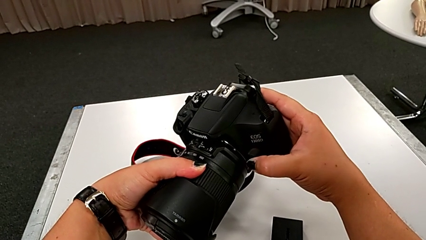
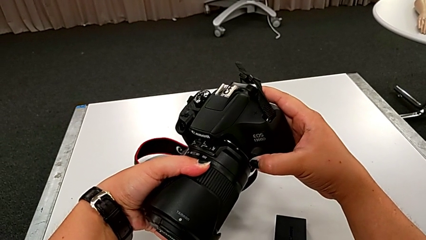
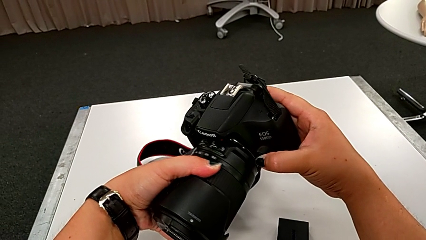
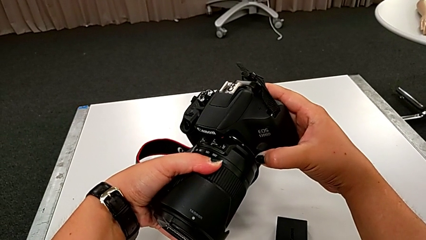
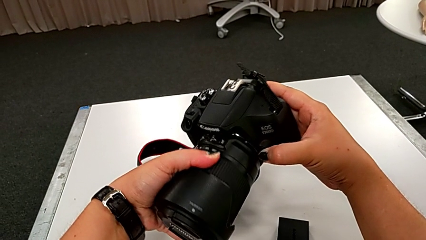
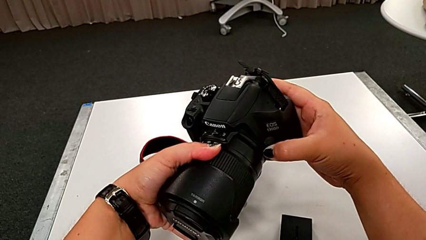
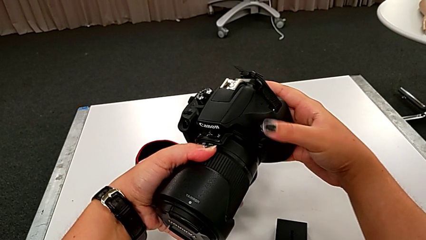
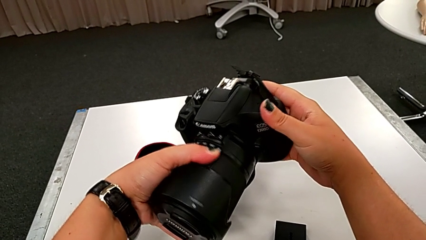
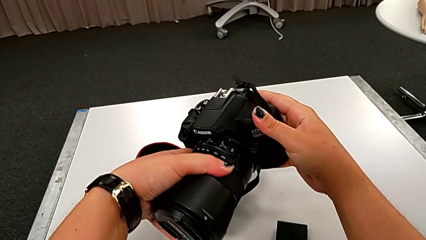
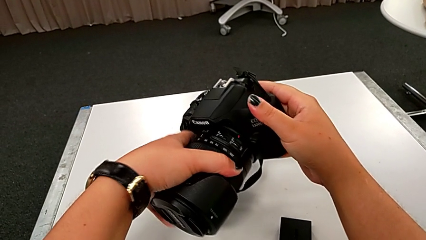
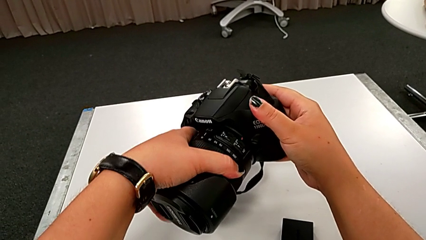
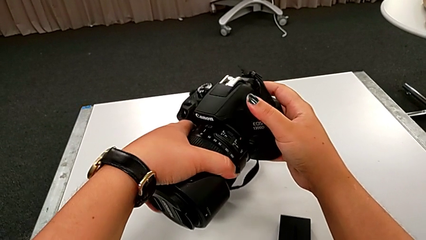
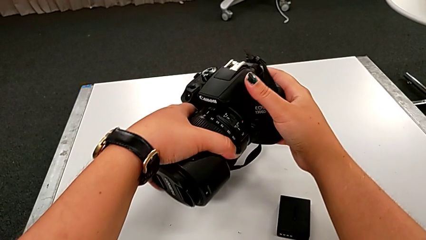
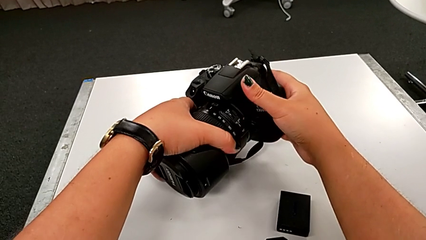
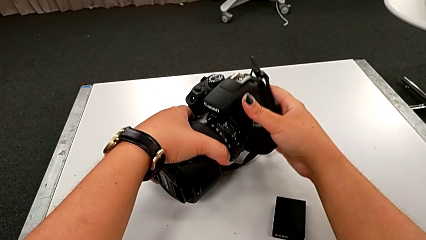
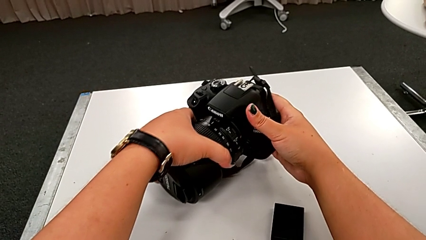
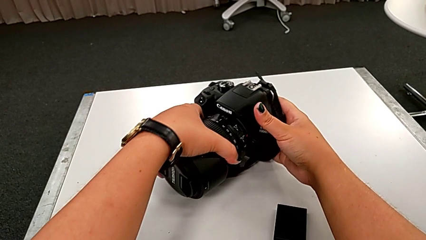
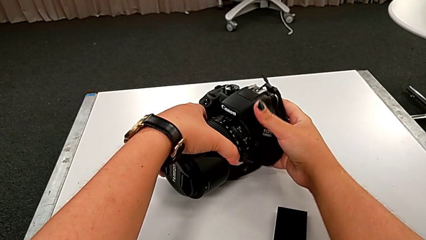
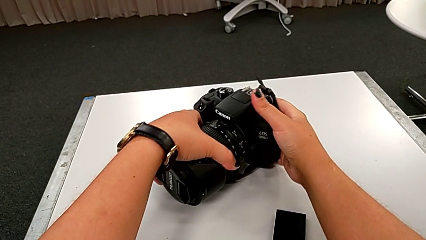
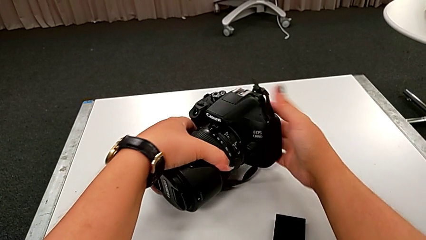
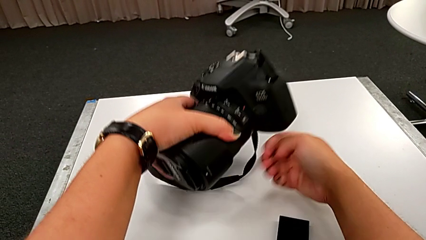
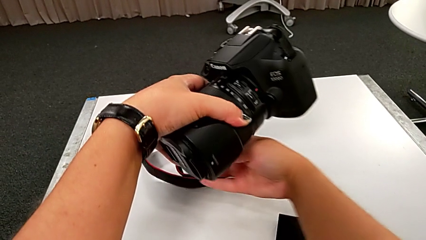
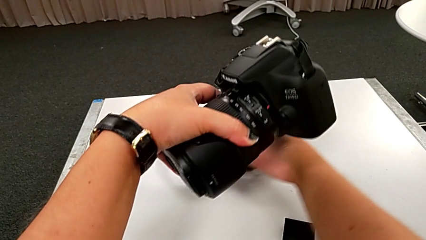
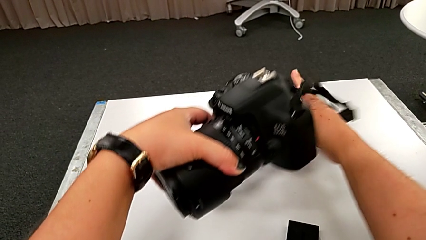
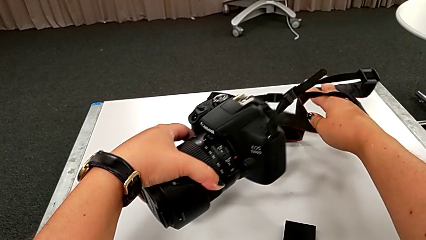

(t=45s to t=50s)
The camera wearer is attaching the lens of the DSLR camera. They rotate the lens.

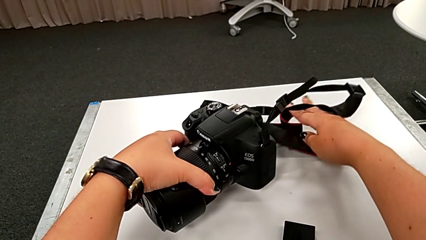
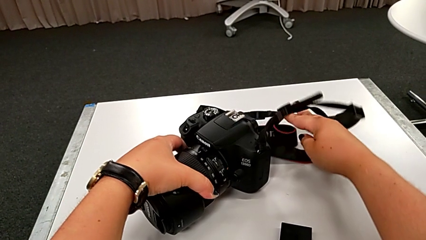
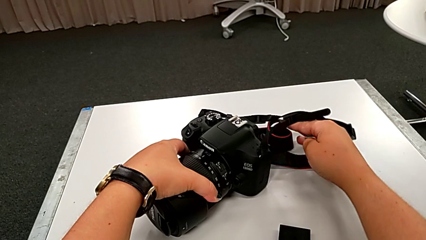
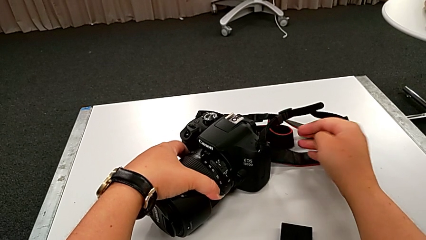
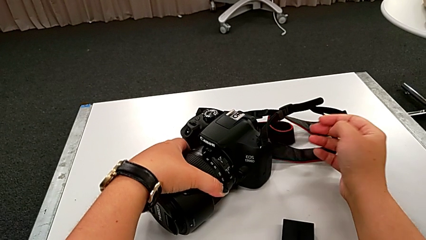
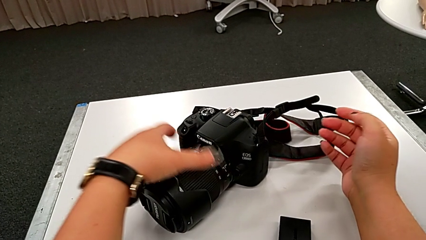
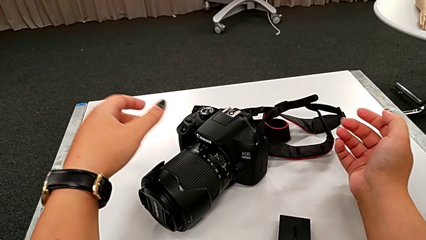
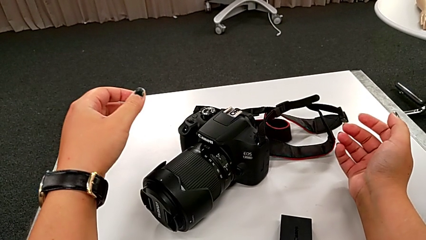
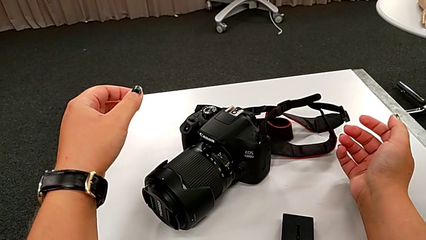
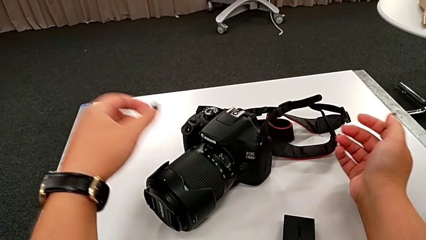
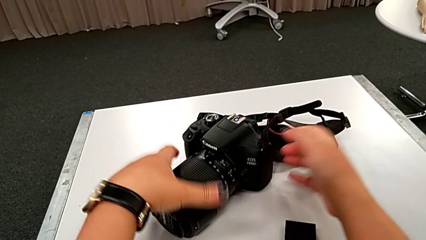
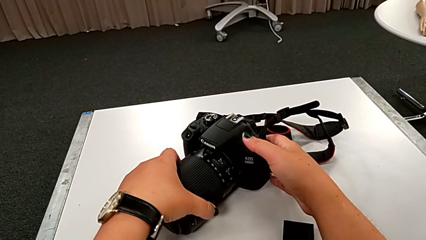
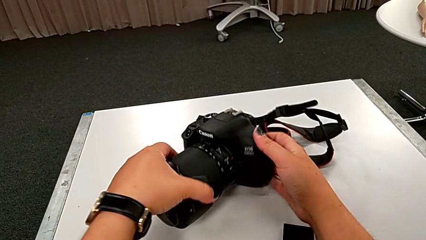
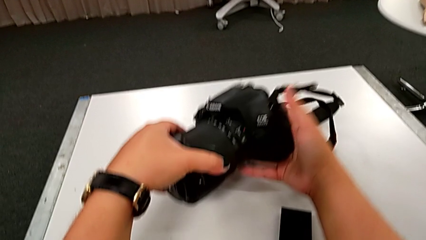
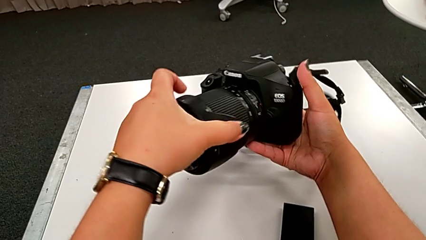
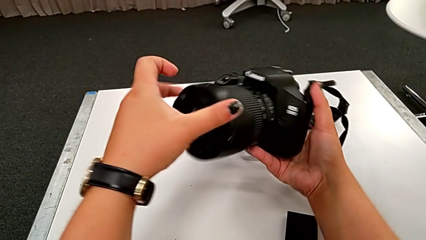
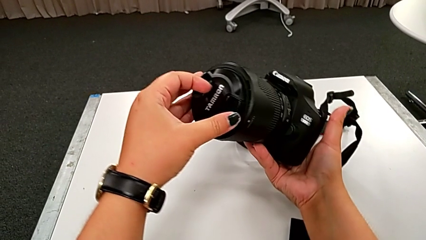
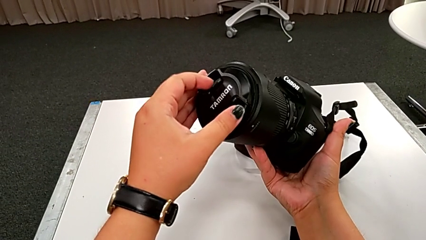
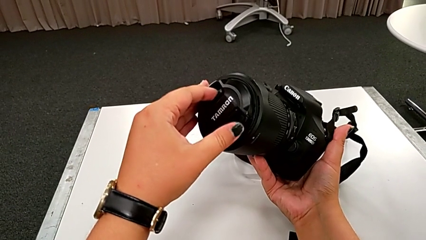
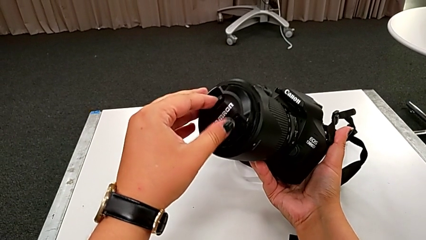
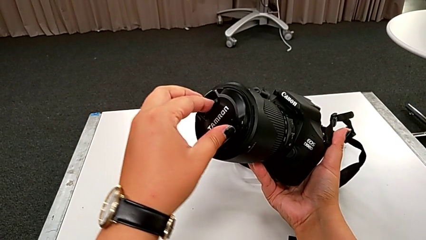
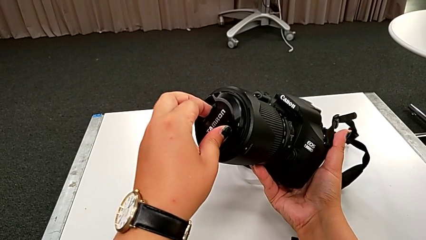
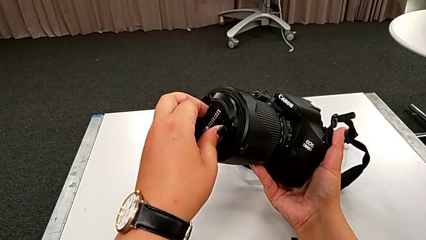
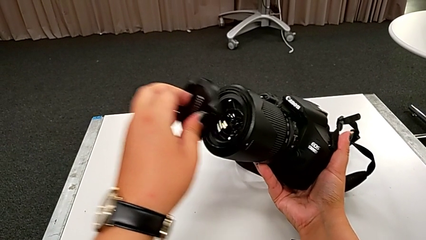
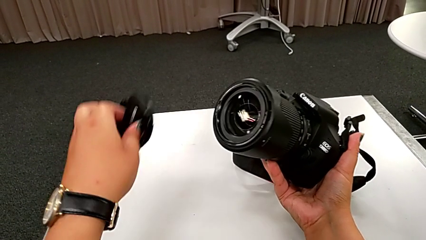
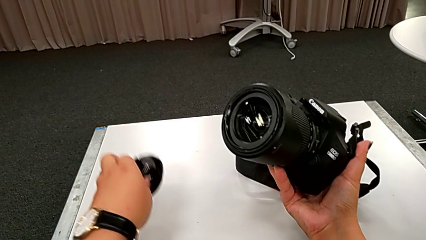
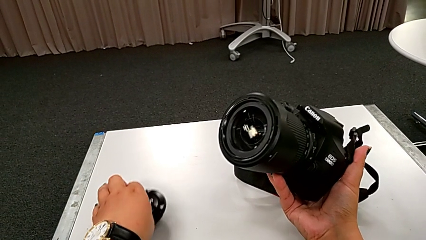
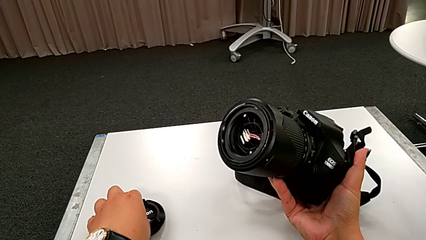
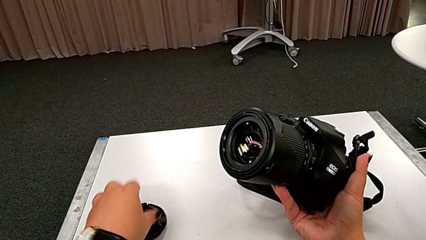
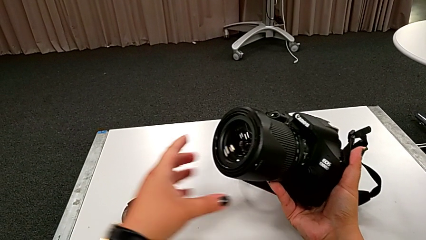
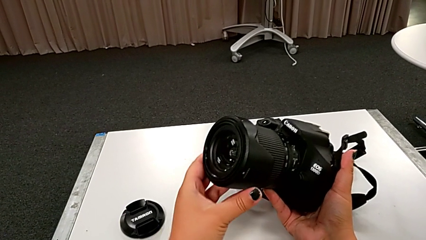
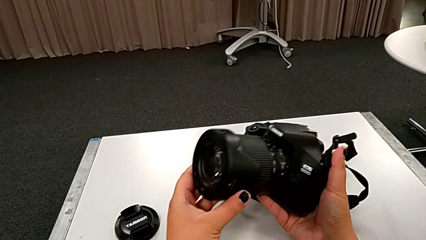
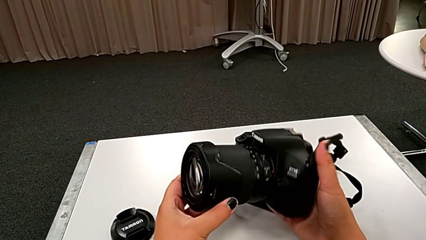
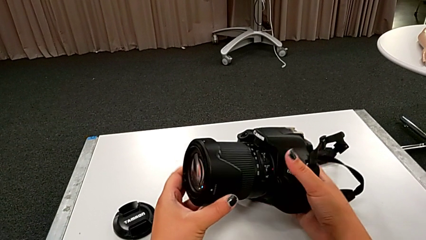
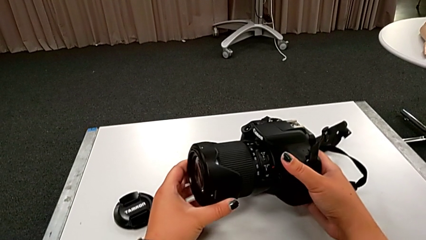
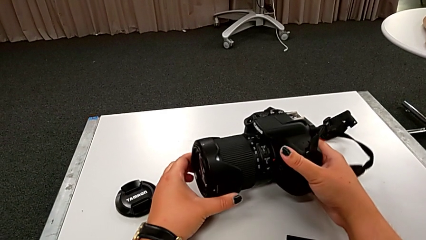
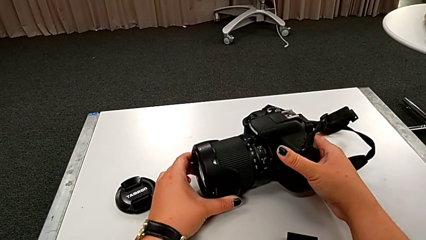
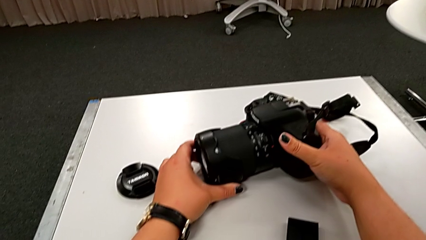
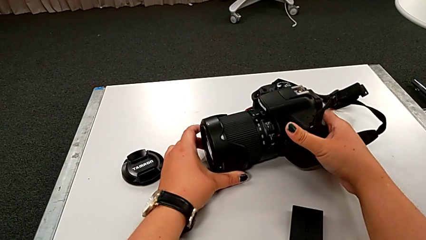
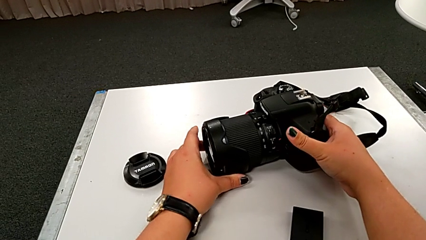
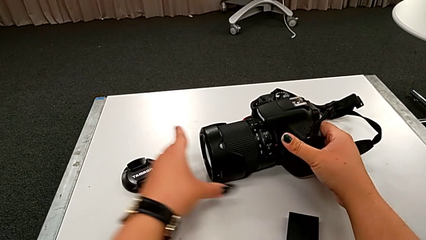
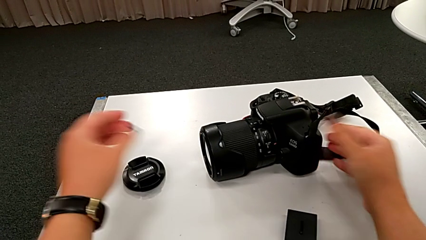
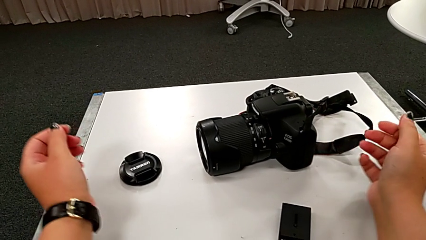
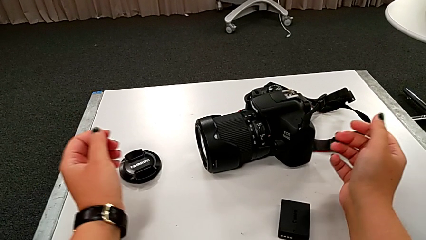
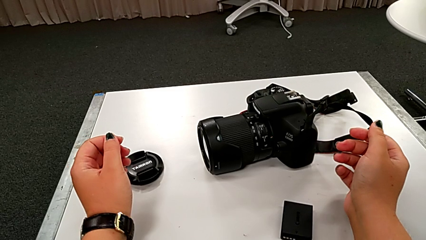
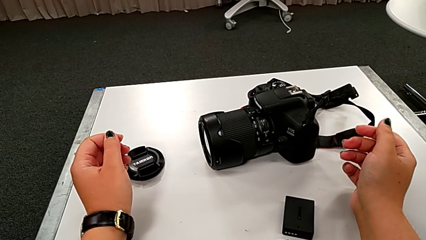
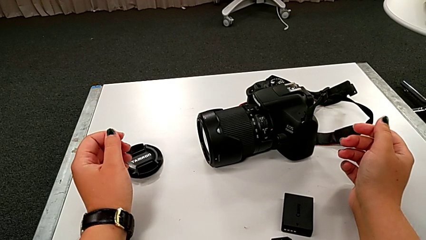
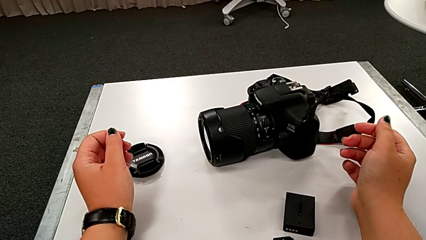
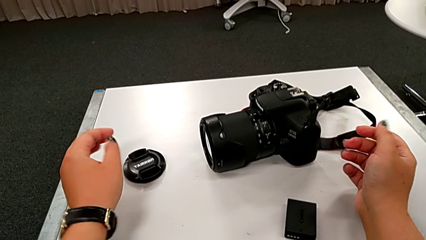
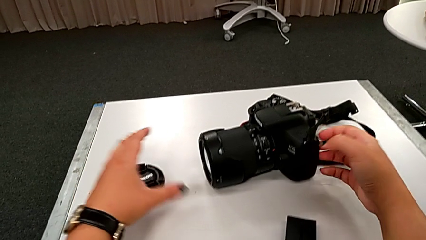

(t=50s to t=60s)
The camera wearer detaches the lens cover of the DSLR. They grab the DSLR, lift it, grab the lens, withdraw it, place it and place the DSLR.

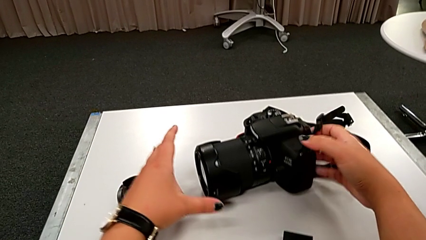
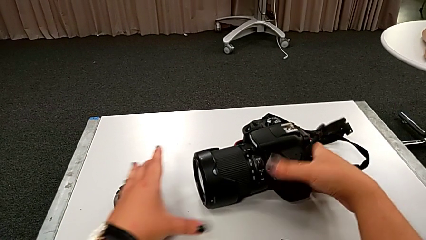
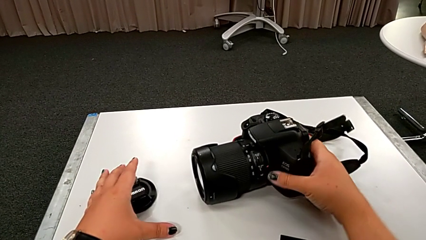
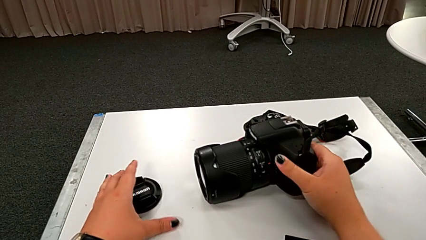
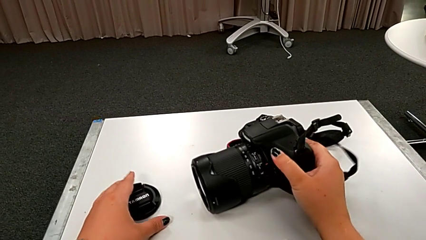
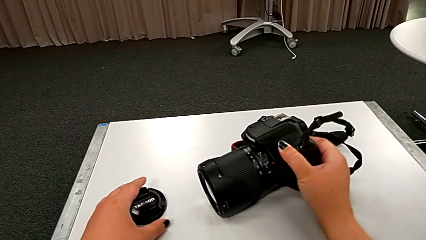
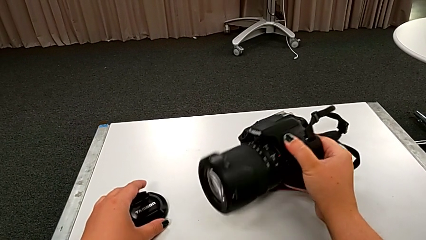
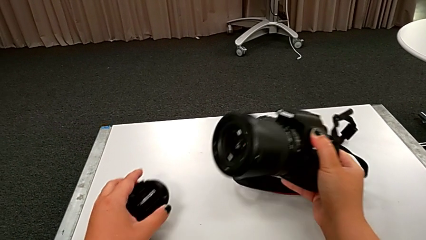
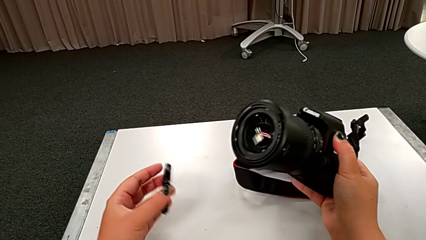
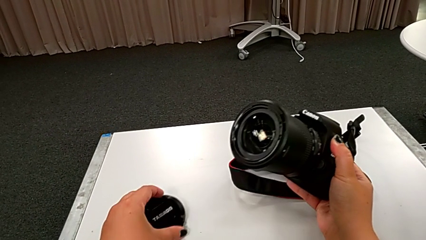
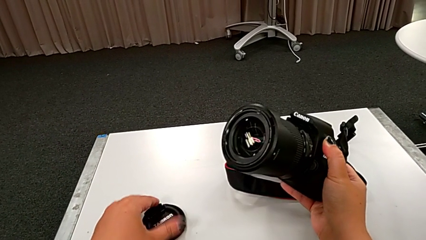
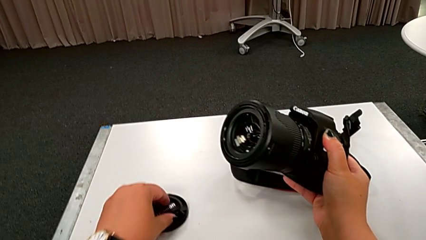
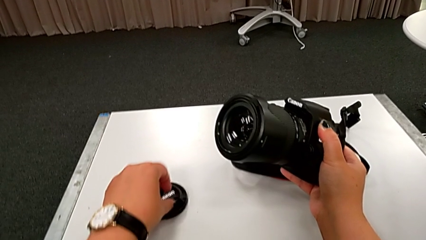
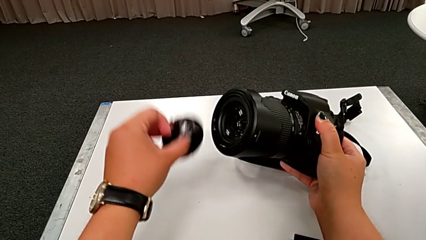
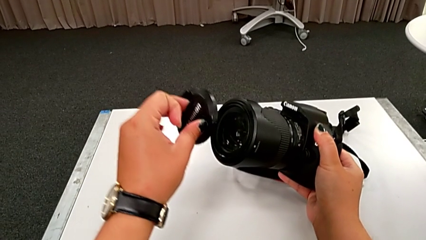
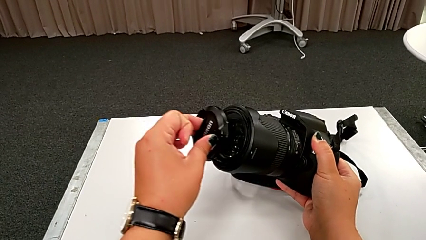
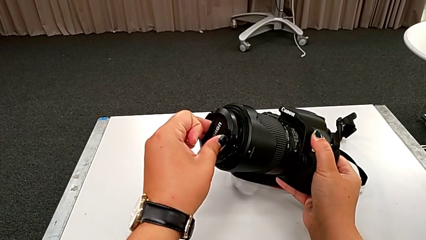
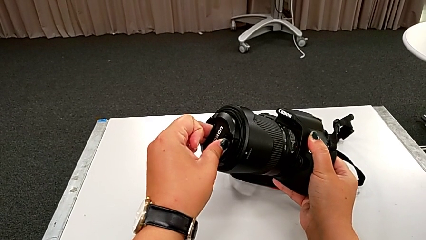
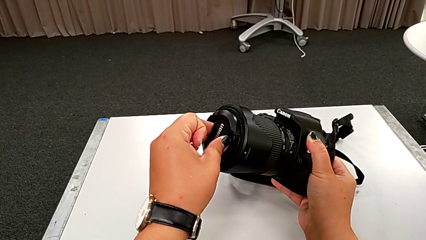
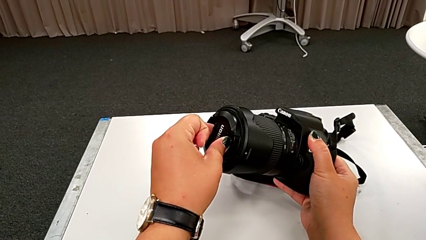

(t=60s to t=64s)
The camera wearer is inserting the lens cover. They grab the DSLR, grab the lens cover and lift it.
